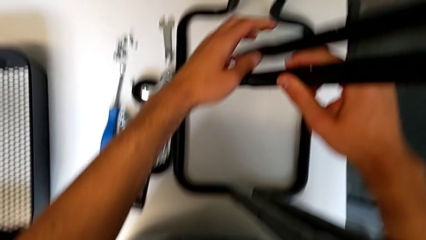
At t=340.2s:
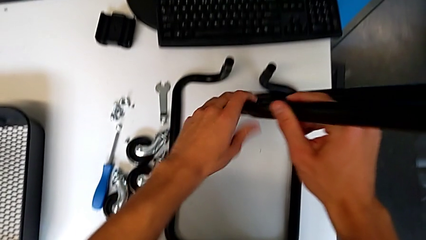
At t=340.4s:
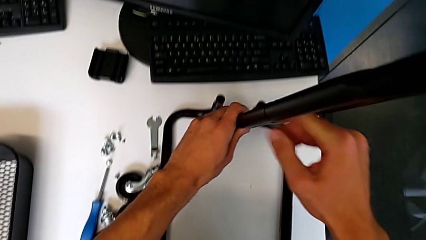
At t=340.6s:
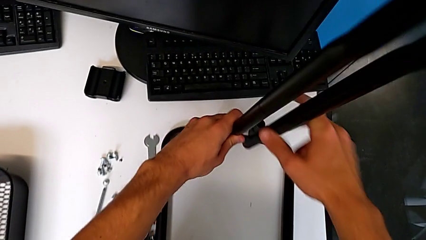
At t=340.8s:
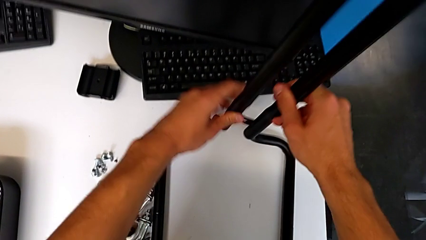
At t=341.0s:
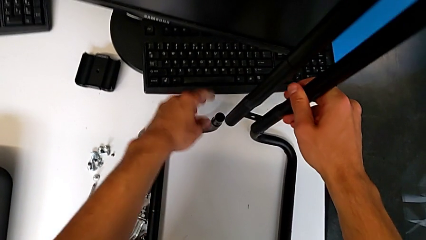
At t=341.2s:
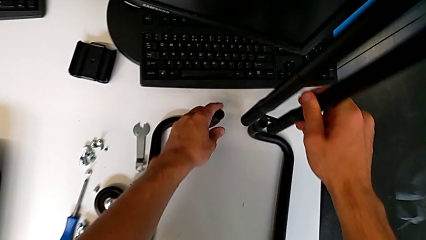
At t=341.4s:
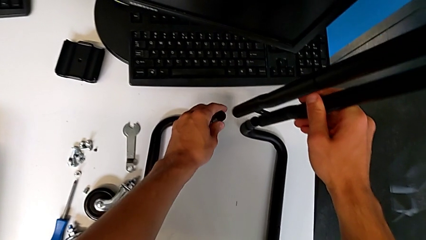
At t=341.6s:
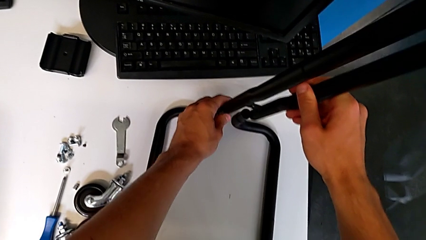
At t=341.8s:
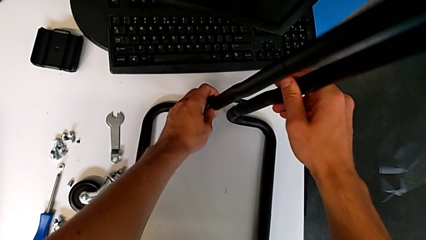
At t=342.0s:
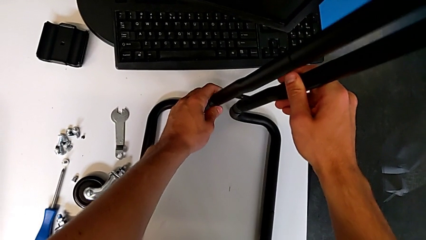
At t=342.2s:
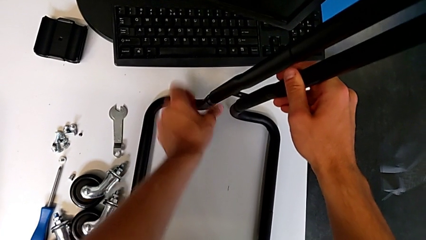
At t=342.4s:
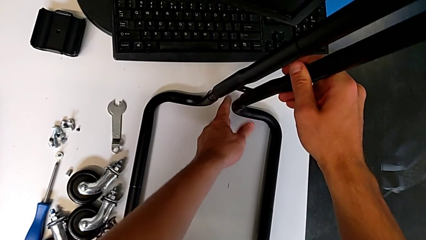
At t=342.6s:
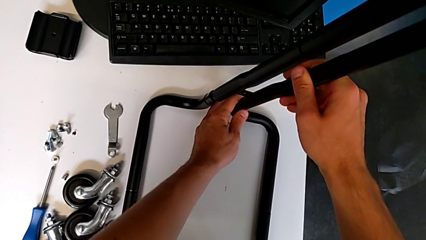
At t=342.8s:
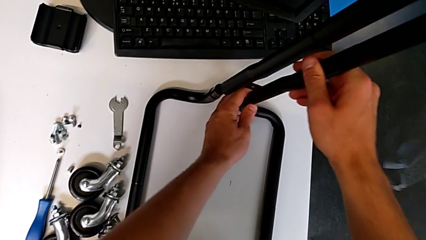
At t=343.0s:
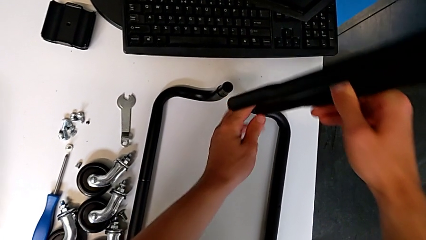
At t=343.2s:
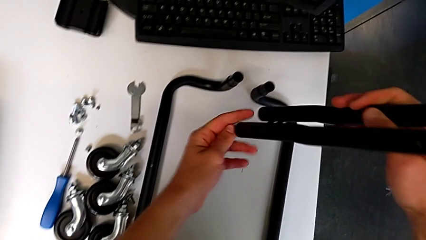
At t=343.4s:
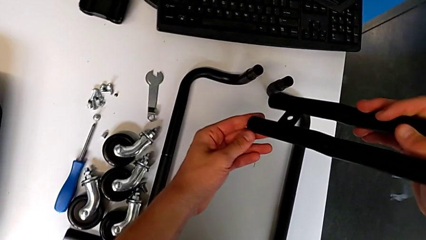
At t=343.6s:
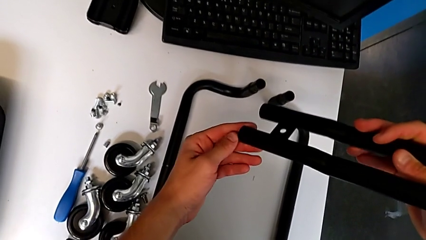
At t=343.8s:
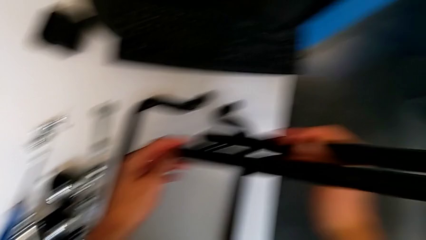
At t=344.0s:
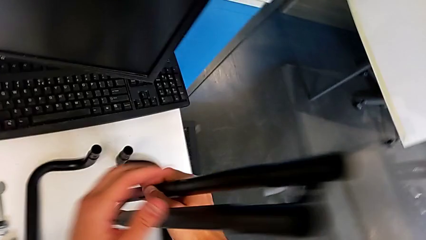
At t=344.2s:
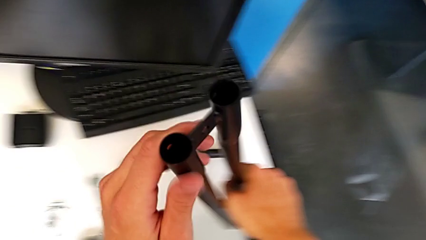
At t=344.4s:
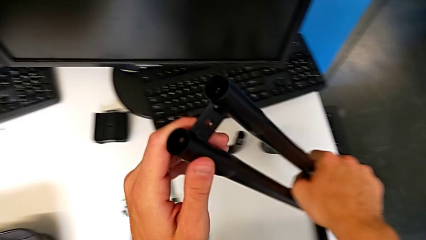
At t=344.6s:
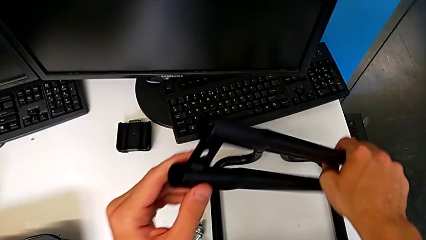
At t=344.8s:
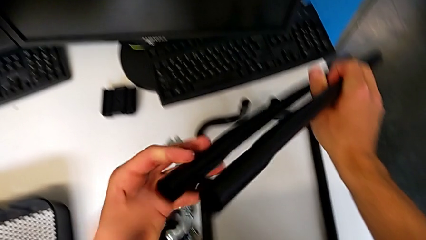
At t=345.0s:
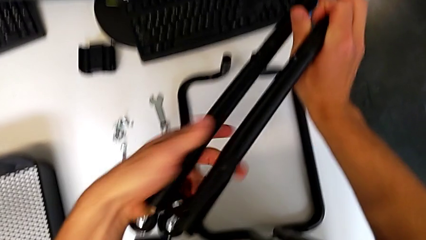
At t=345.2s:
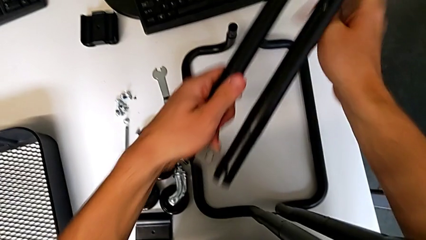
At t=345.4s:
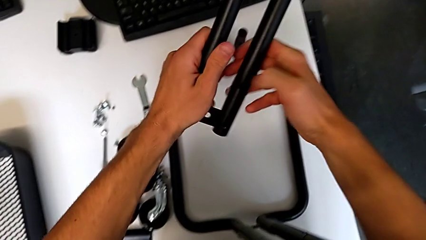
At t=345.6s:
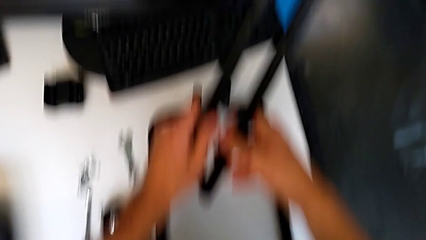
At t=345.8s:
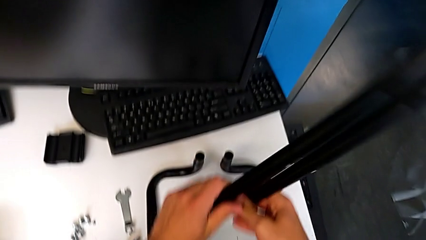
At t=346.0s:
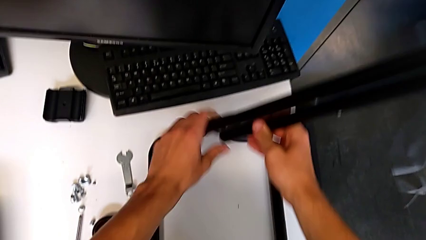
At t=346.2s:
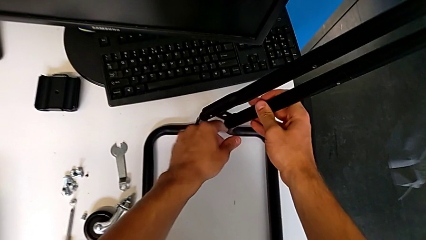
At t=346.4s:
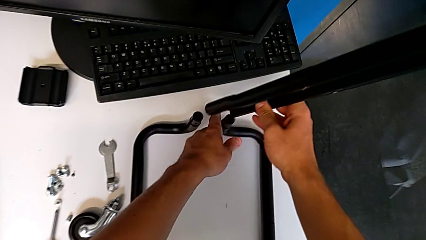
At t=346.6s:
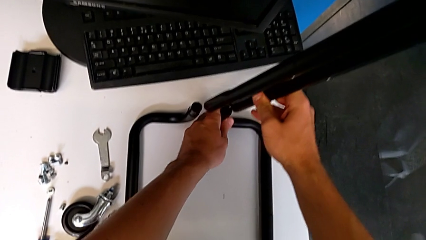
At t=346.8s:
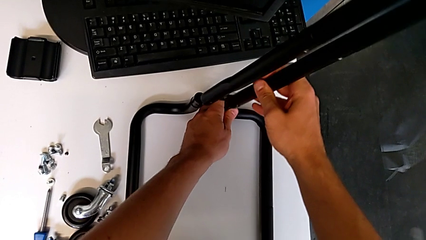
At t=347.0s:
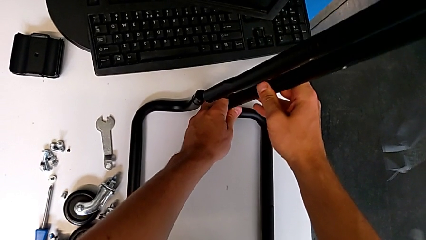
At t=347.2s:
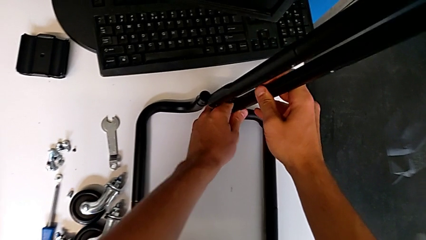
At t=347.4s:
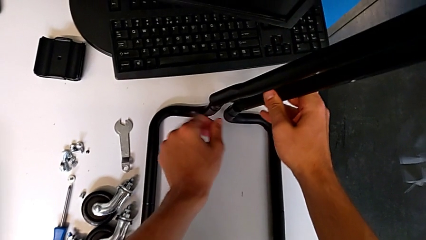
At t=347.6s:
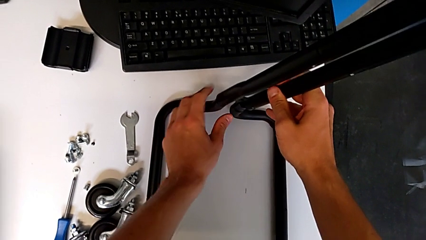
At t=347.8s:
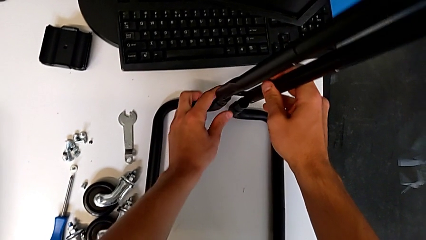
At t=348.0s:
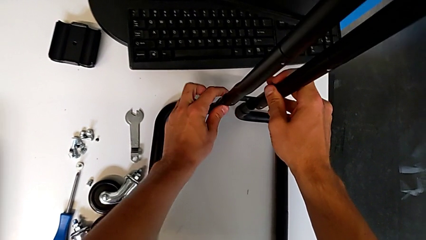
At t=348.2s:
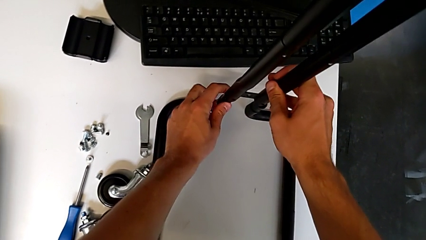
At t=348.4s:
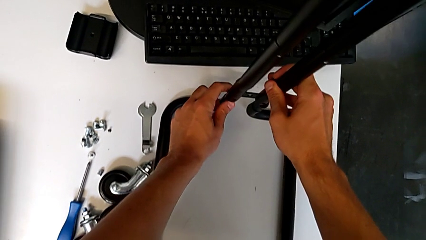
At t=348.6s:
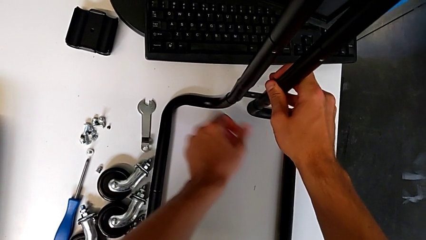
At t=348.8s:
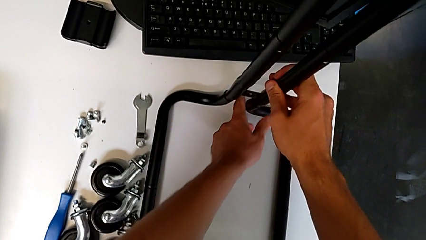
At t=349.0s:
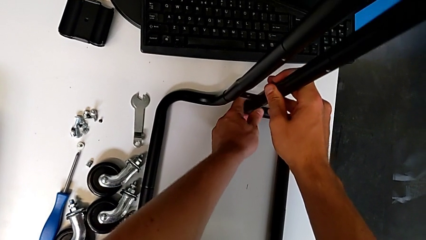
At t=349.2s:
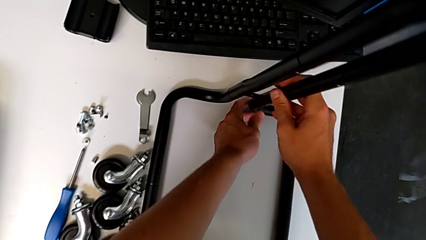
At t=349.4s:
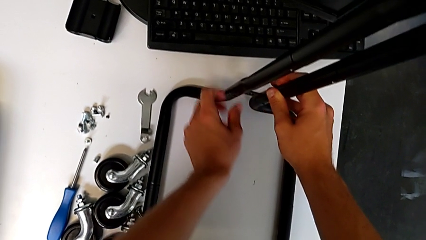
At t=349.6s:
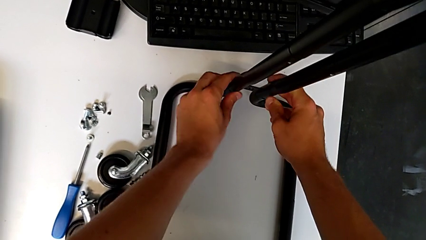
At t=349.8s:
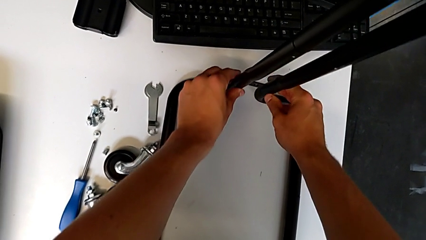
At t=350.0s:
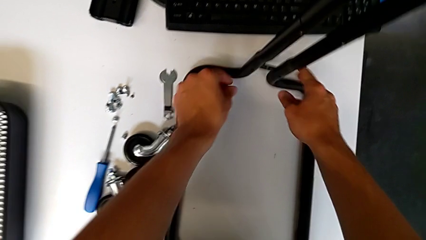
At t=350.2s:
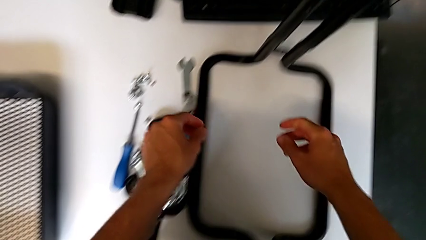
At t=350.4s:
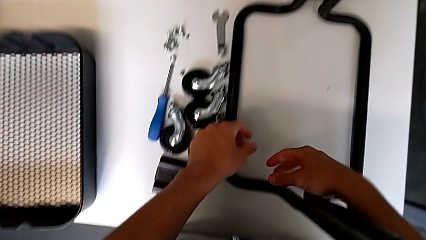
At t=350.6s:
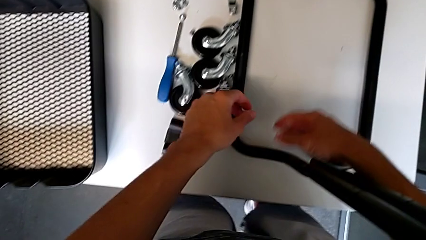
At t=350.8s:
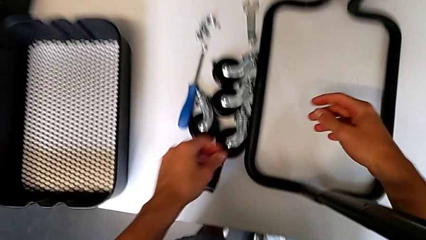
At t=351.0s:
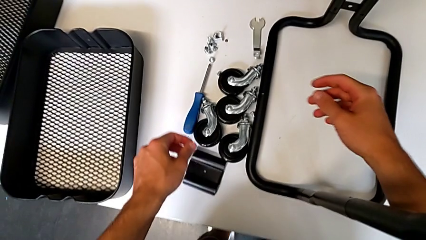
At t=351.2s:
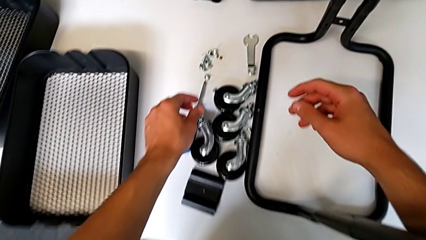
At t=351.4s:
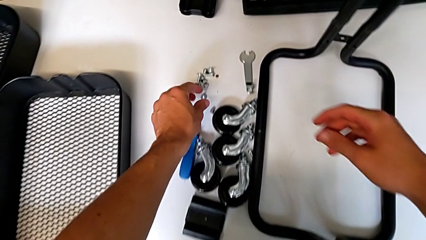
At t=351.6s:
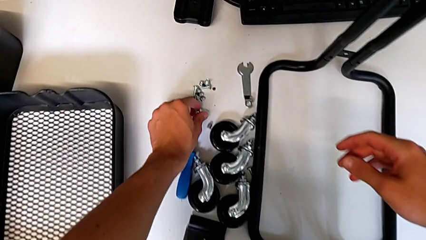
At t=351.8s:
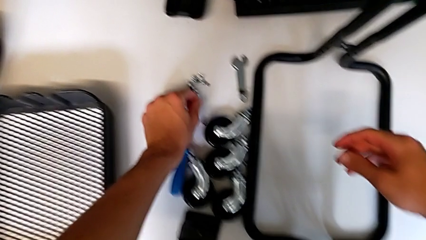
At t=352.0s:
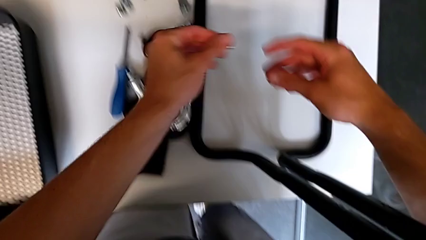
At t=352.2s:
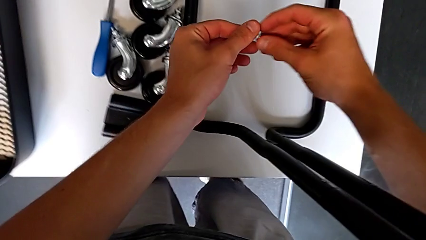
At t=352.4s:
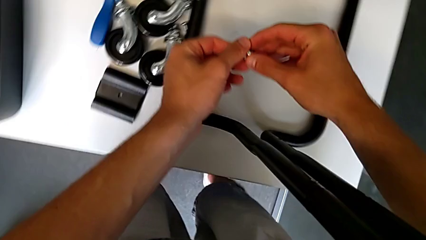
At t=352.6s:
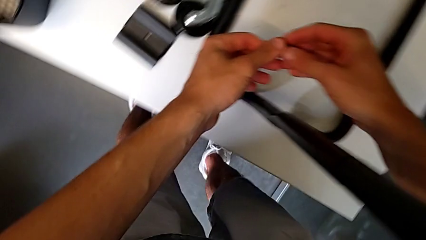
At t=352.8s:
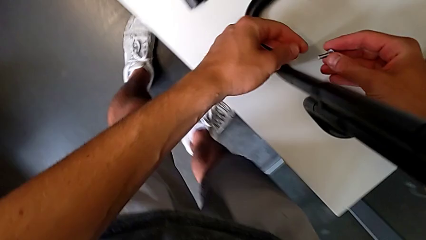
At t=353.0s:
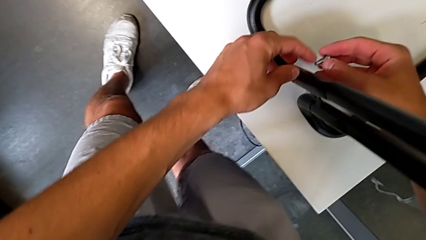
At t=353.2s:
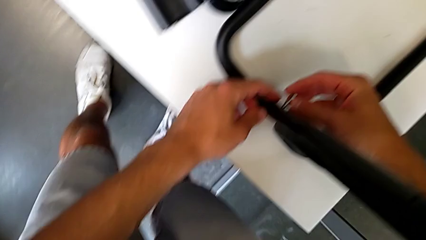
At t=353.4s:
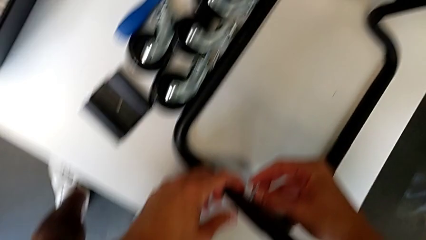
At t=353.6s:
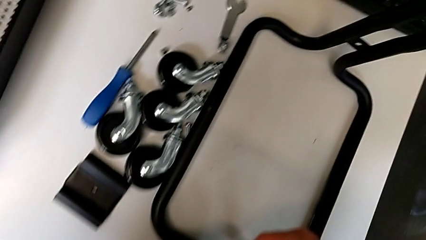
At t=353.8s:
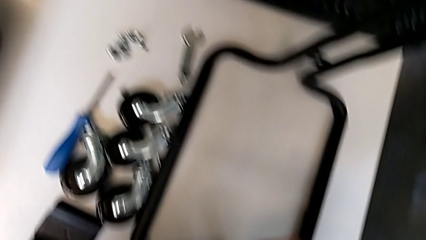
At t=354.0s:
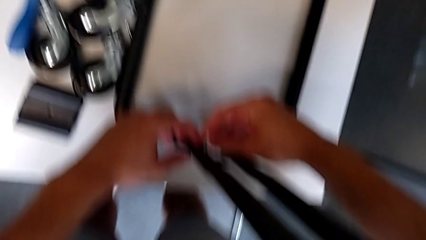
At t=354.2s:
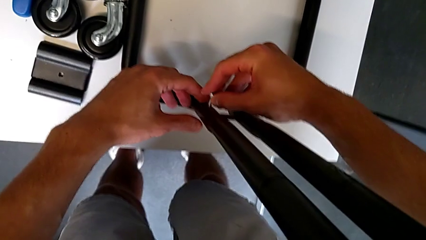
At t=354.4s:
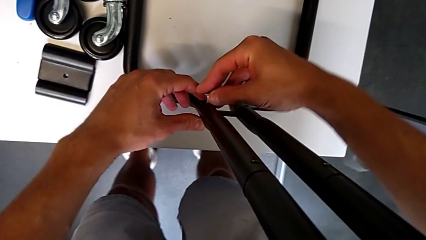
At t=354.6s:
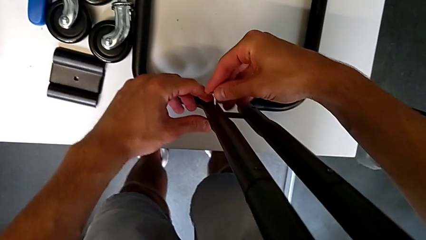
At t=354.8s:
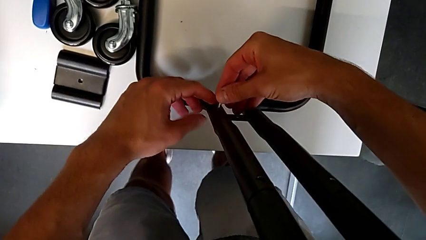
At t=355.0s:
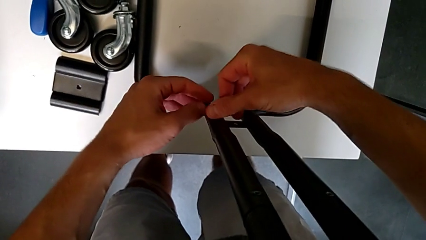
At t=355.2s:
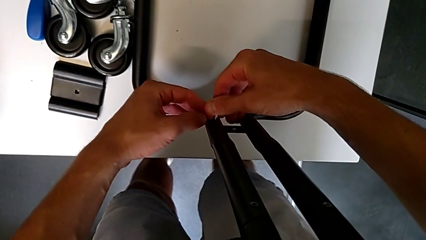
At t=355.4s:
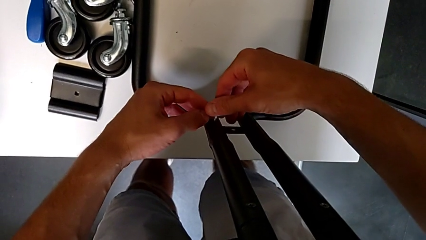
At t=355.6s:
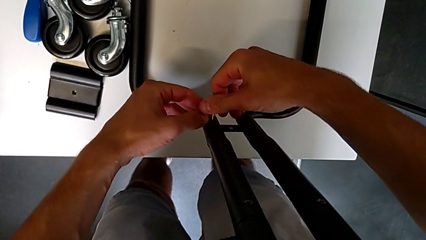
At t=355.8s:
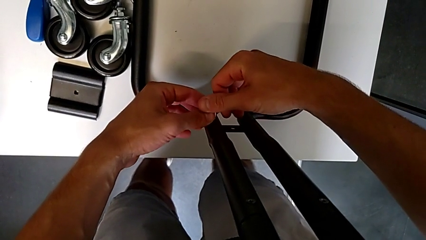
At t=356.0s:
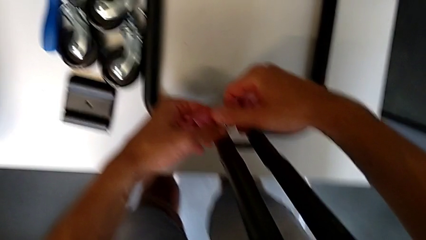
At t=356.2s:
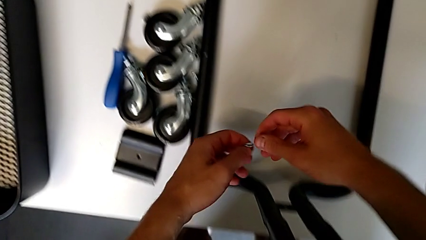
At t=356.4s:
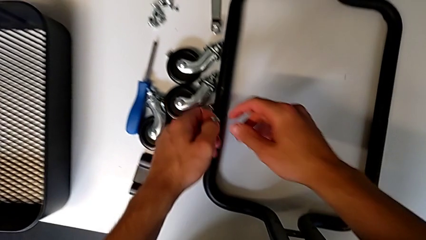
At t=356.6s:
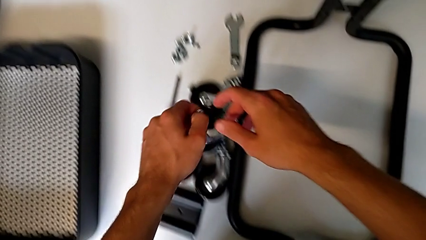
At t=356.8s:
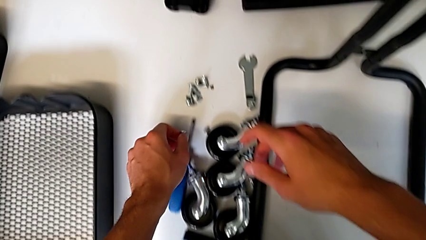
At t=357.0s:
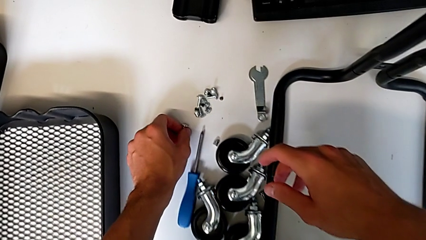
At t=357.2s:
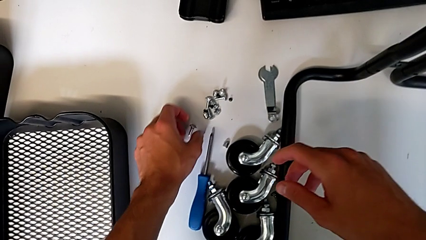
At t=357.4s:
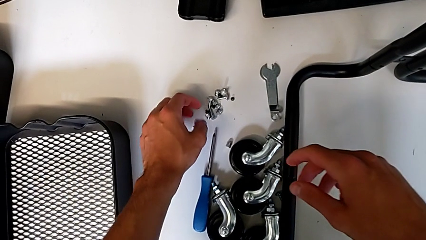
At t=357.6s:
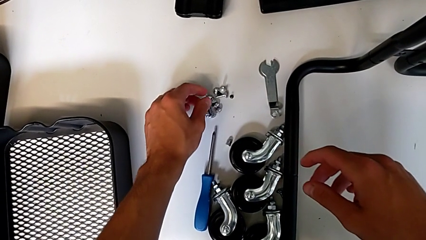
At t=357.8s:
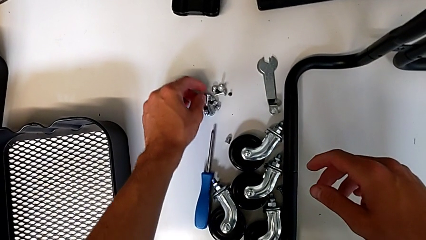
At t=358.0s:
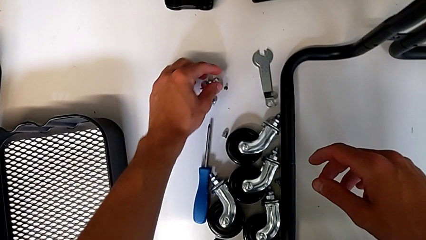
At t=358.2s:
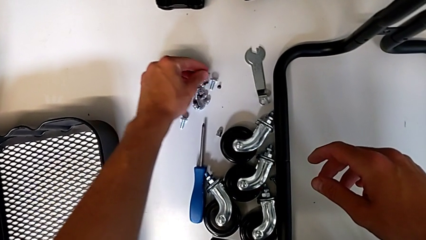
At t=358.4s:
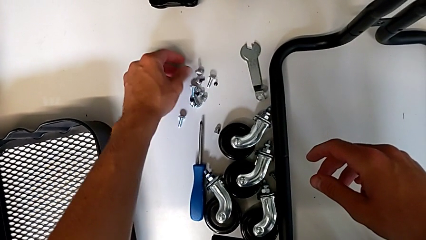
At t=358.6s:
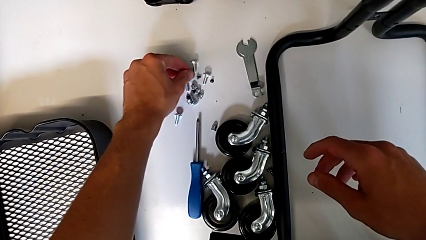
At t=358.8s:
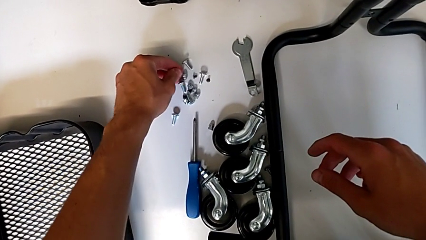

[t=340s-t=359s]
The camera wearer is mounting the side bars on the base frame of the furniture. They grab the half frame, assemble the frame, disassemble the half frame, hold it, rotate it, align it, assemble the frame, grab the screw, approach it, wrongly insert the bolt, the screw not being the right one for the side bar, place the screw and approach it.
